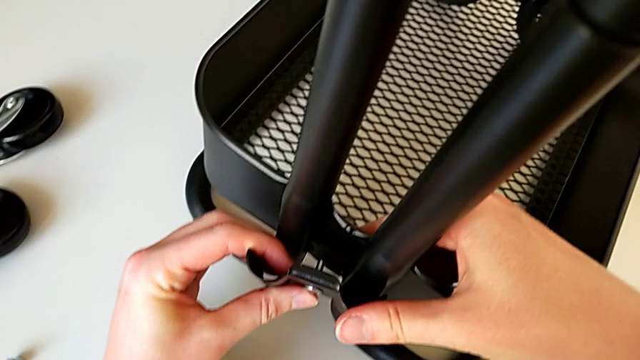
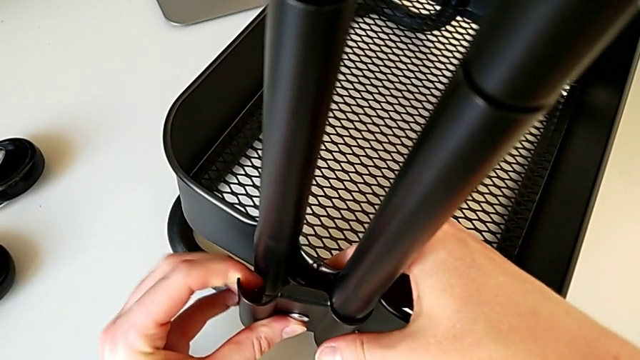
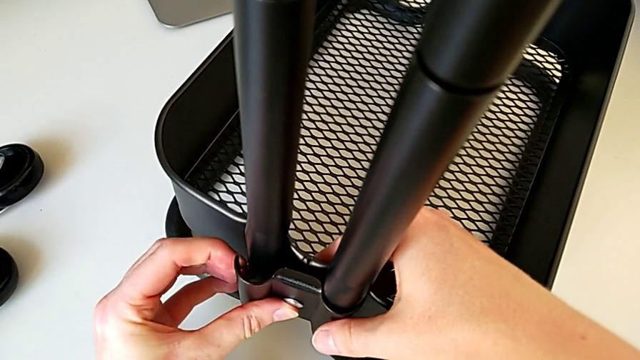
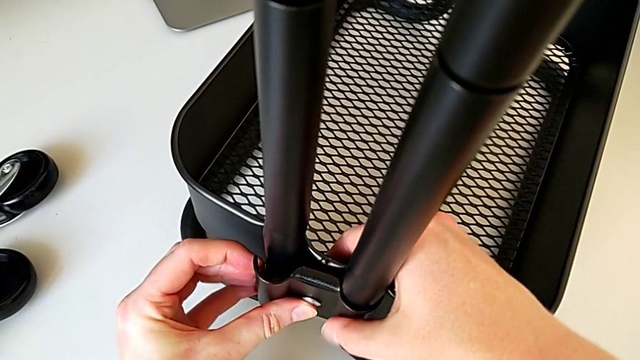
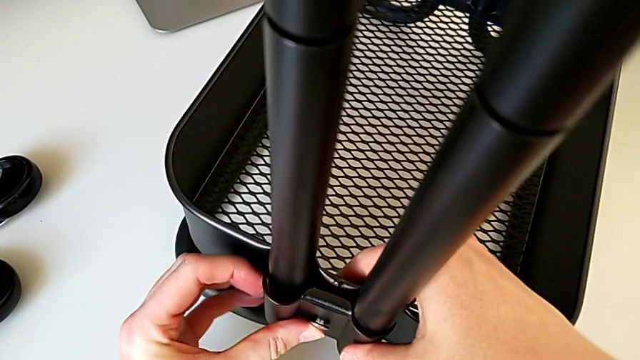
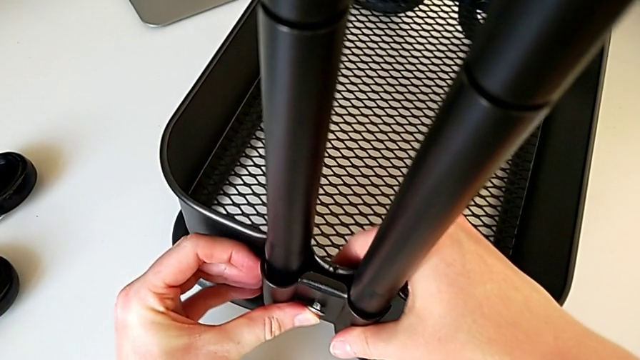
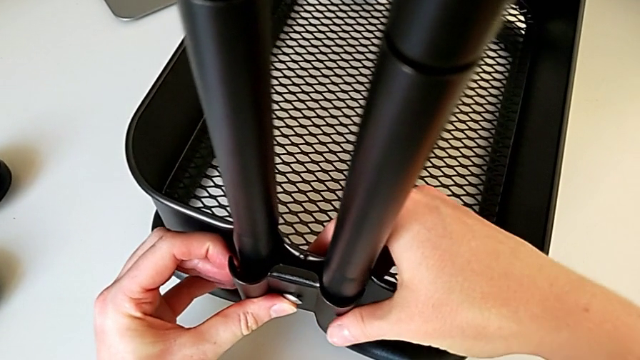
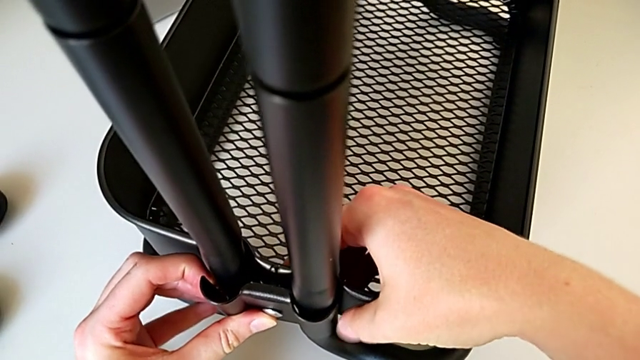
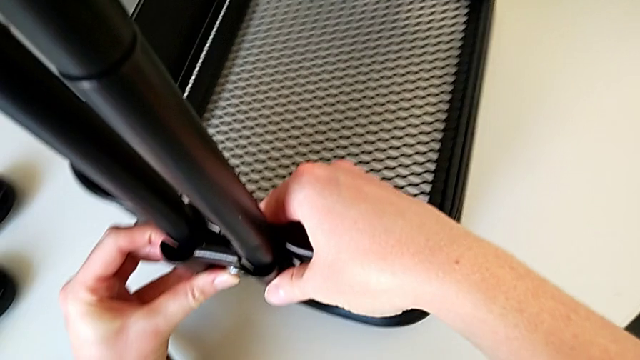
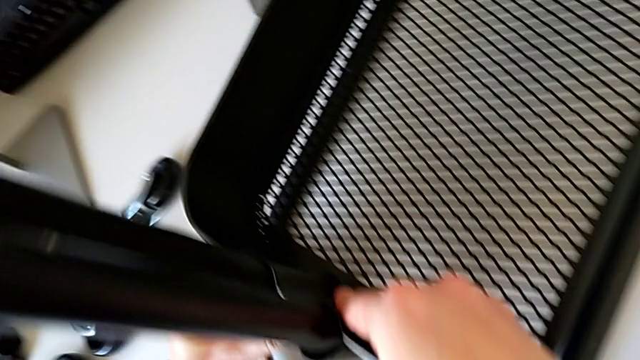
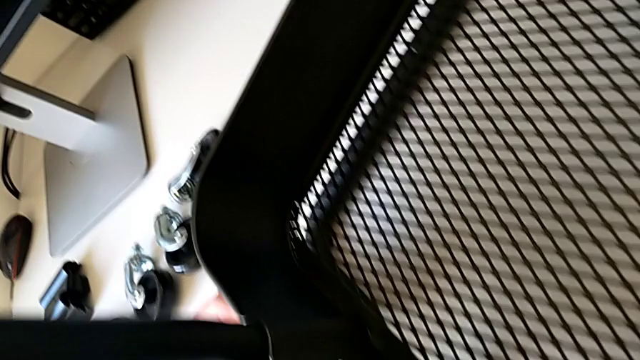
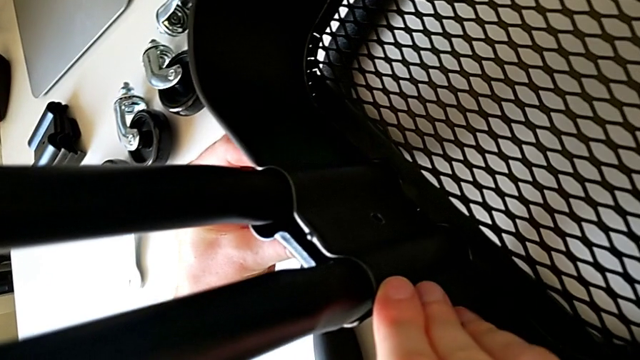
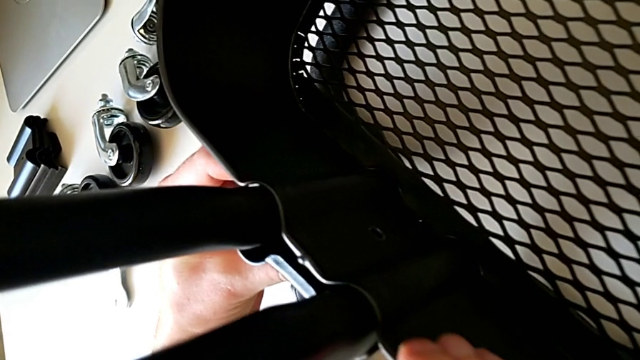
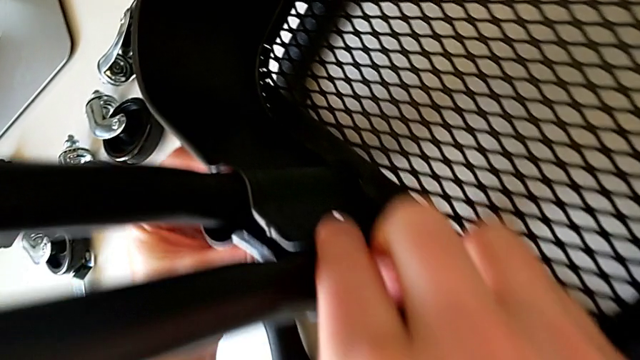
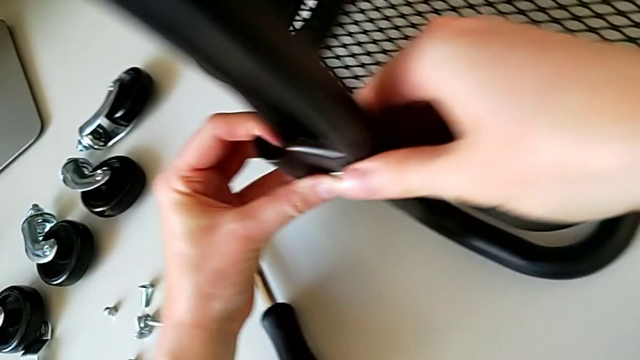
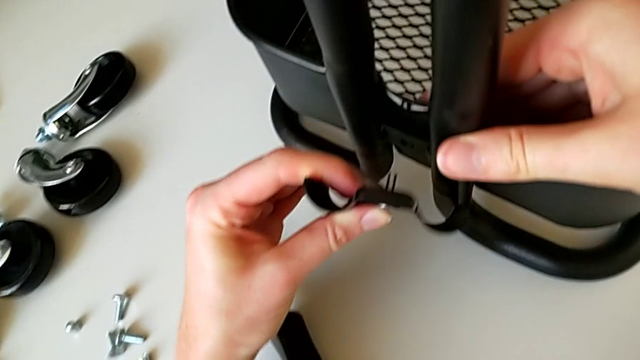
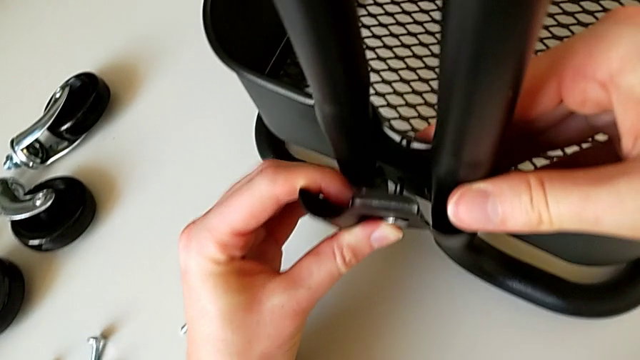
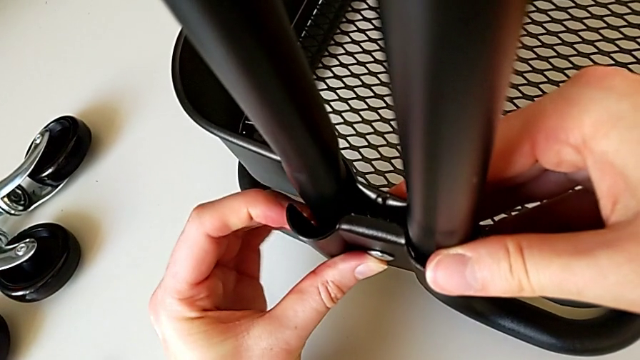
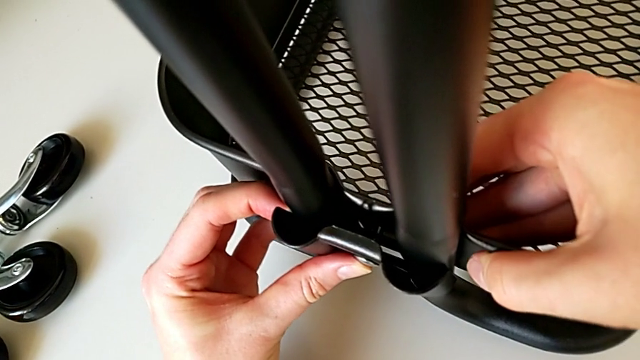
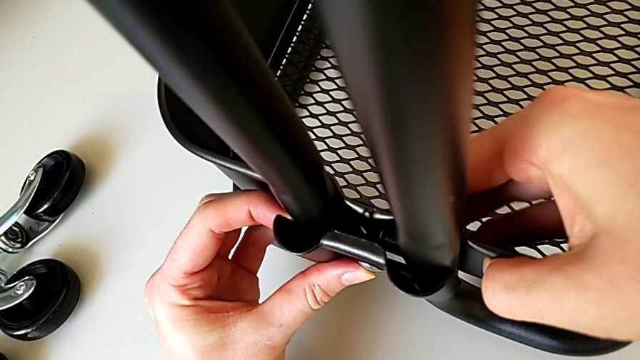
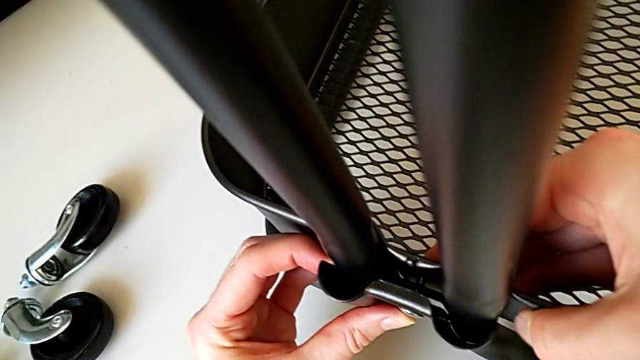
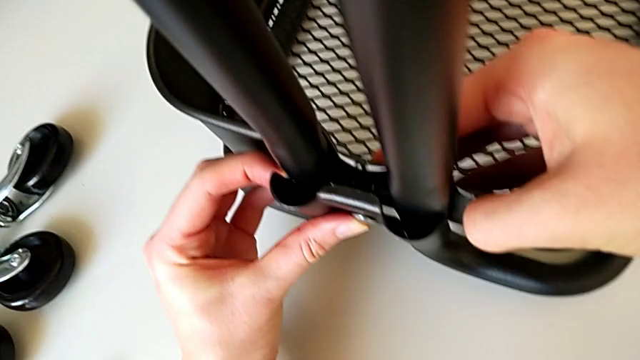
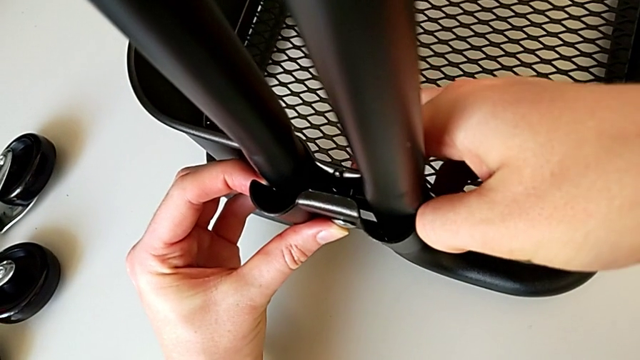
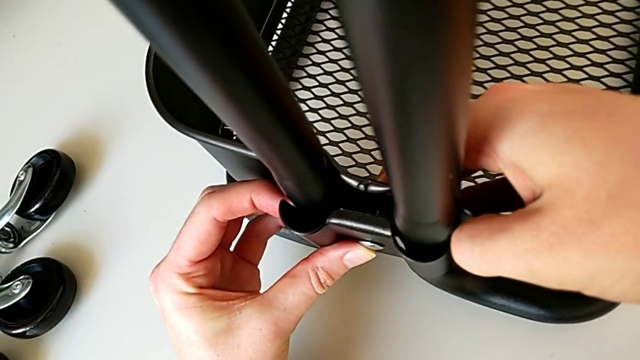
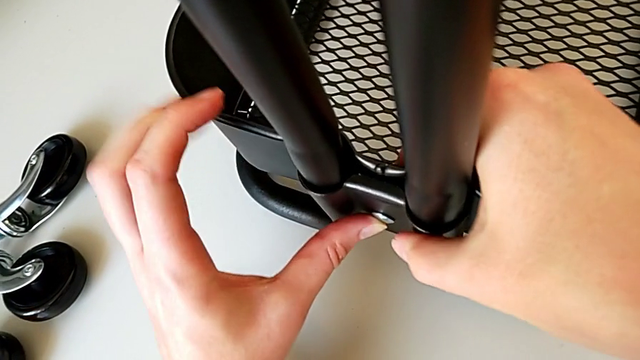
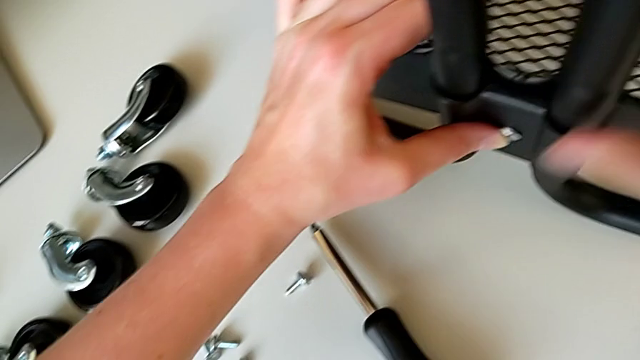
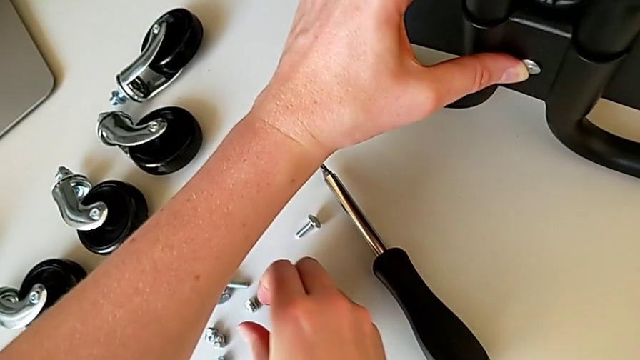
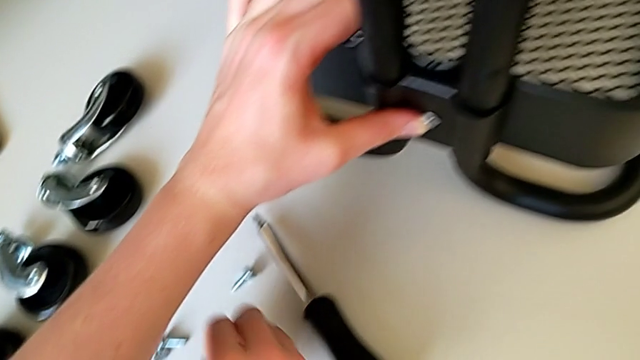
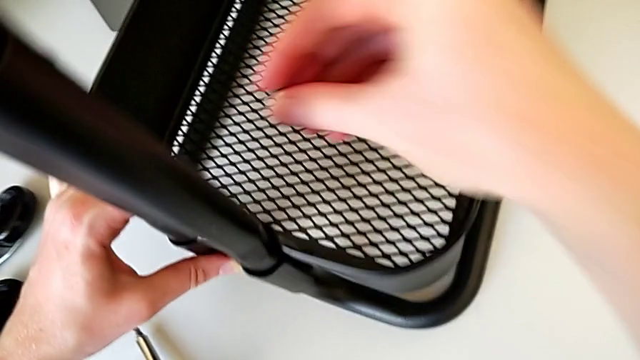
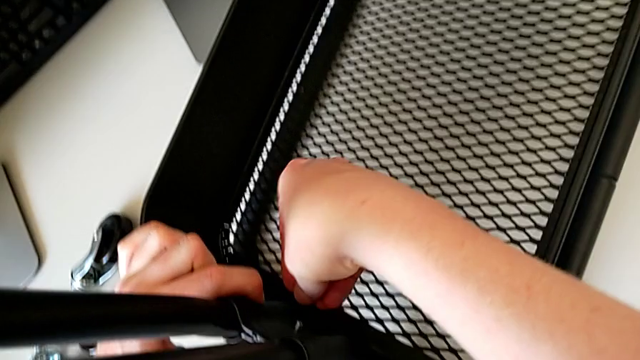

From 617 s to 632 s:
The camera wearer is placing the tray at the bottom. They assemble the bracket, align it, align the grid tray, hold it, grab the hexagon cap nut and insert it.

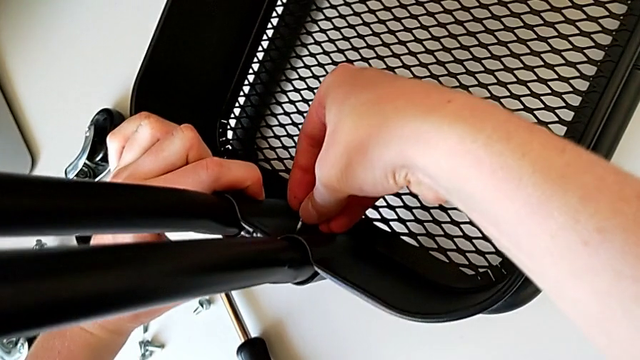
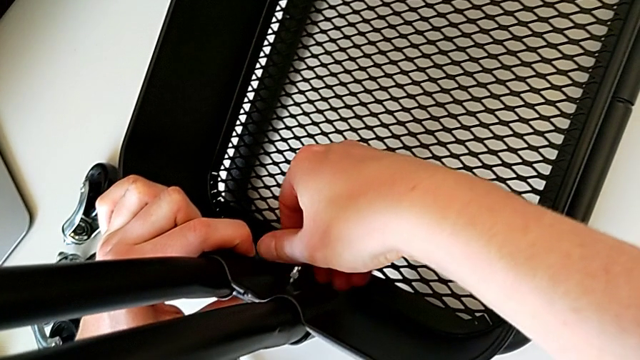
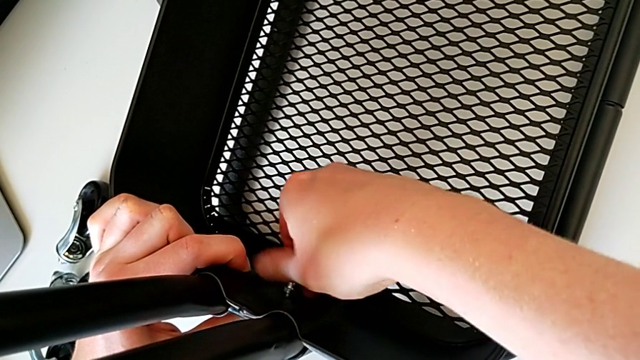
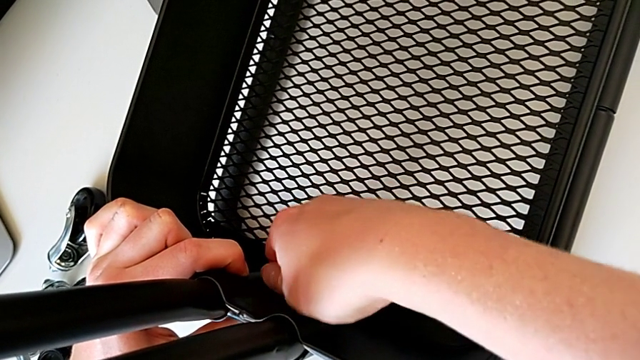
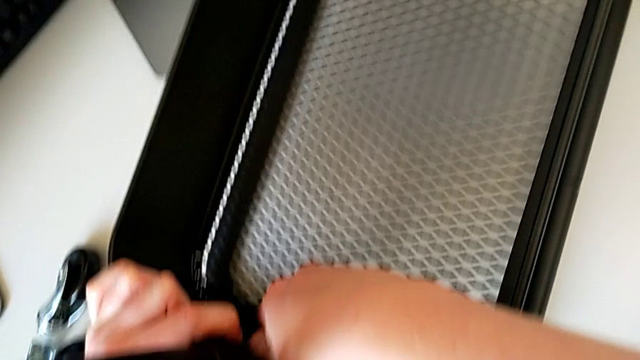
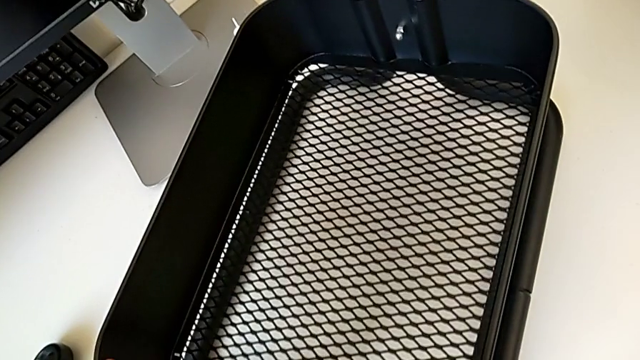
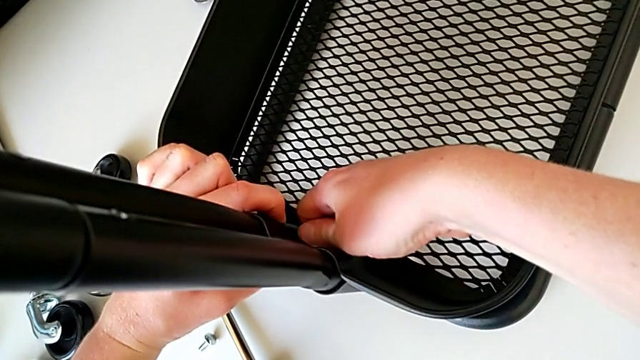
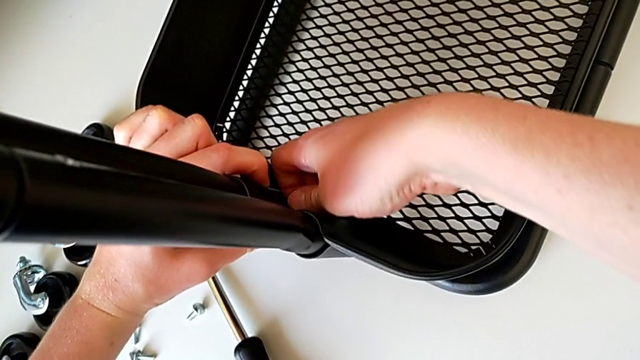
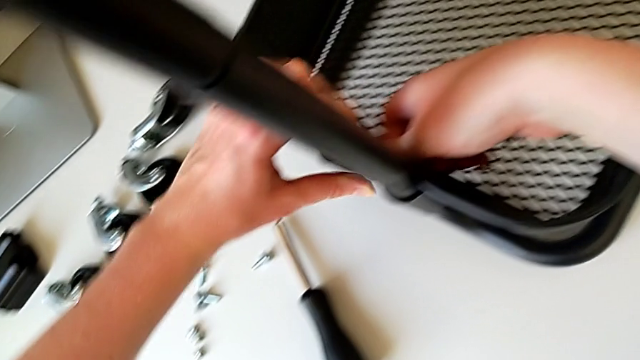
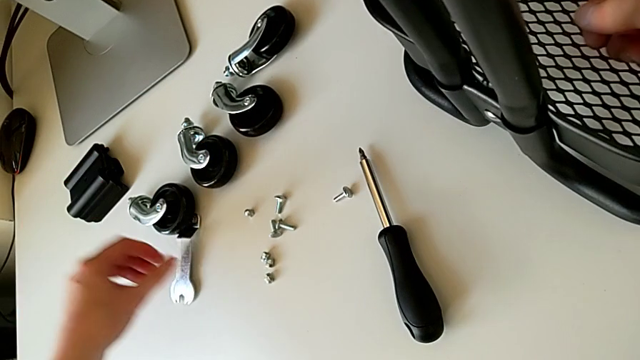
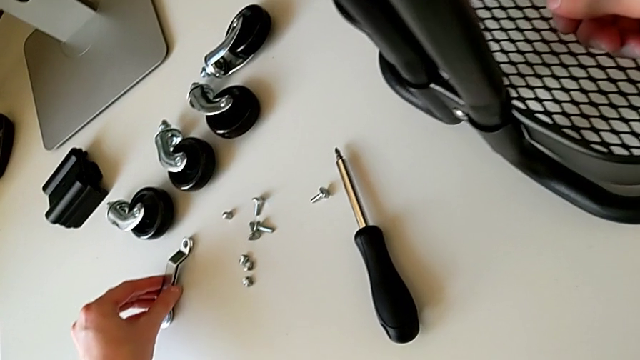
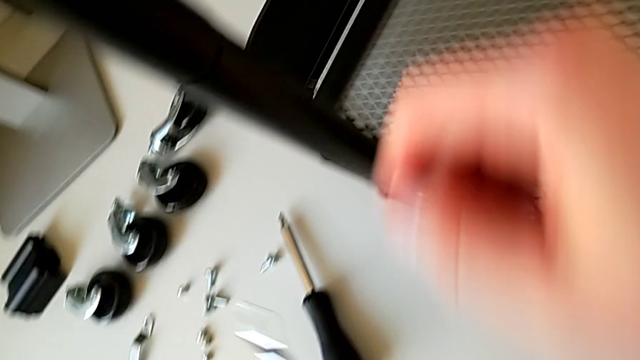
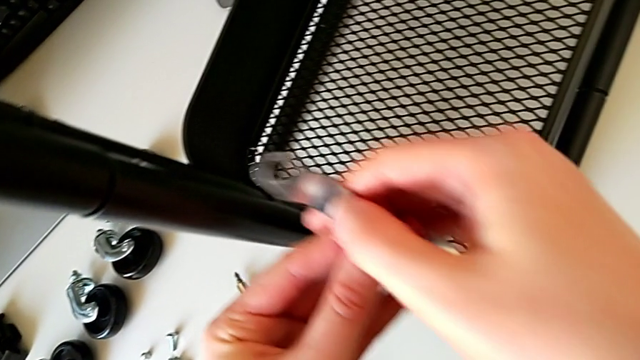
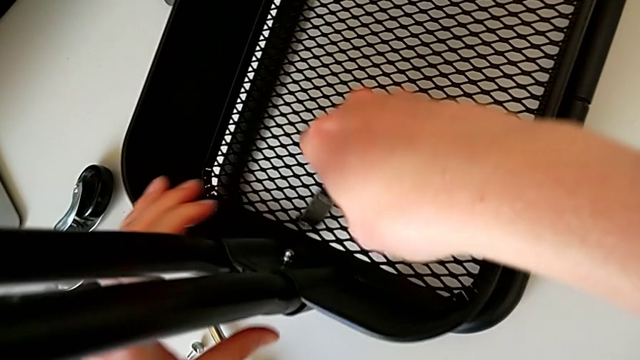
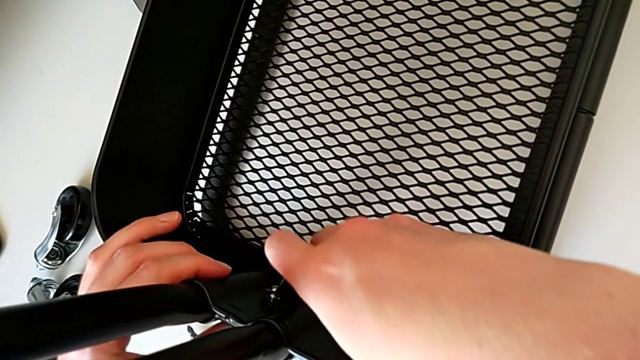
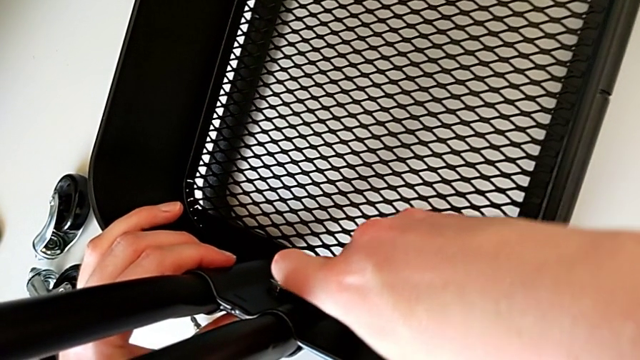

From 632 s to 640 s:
The camera wearer is placing the tray at the bottom. They screw the hexagon cap nut, grab the hexagonal wrench and insert it.
